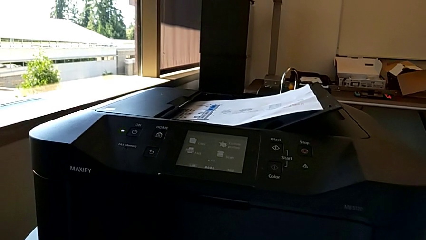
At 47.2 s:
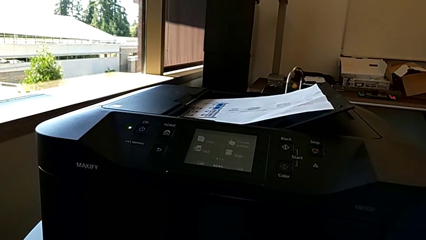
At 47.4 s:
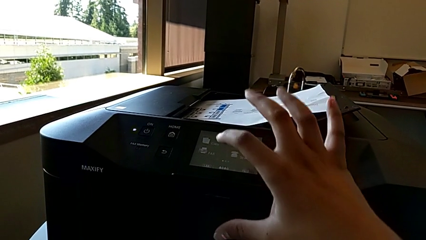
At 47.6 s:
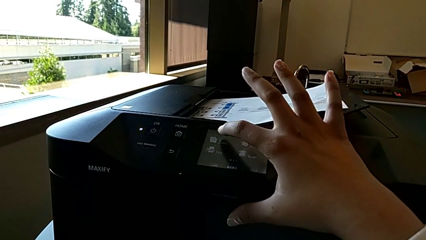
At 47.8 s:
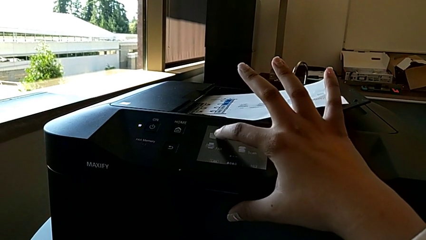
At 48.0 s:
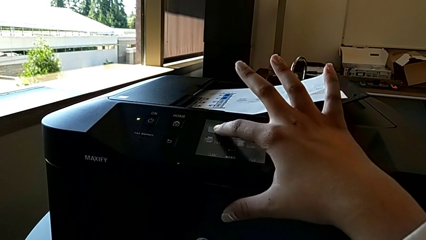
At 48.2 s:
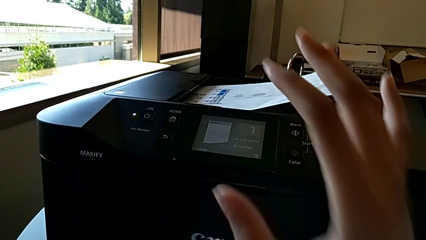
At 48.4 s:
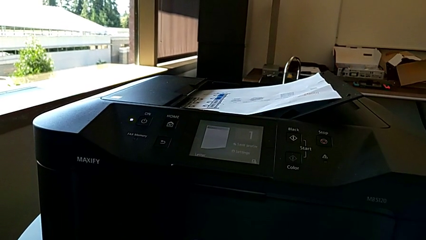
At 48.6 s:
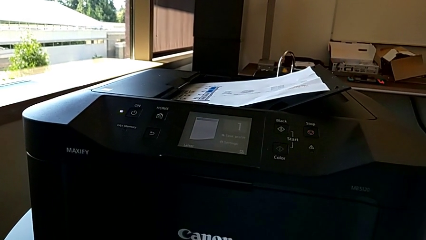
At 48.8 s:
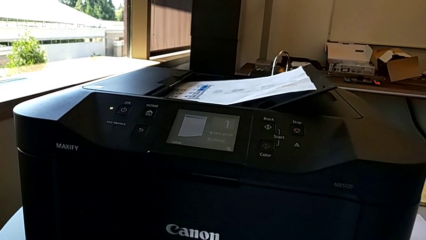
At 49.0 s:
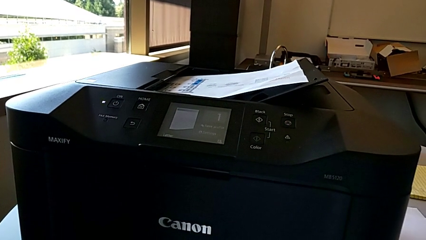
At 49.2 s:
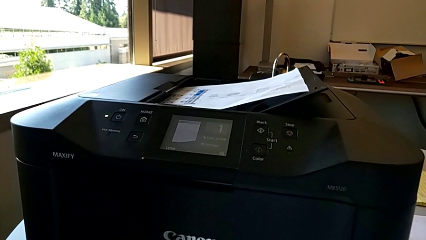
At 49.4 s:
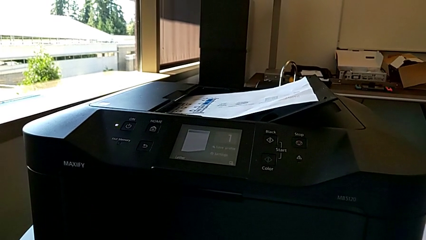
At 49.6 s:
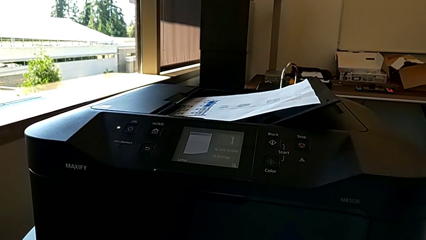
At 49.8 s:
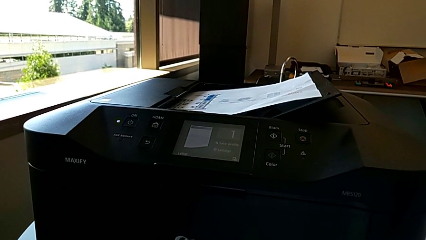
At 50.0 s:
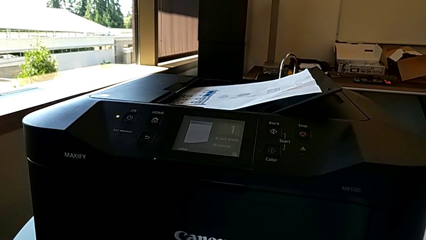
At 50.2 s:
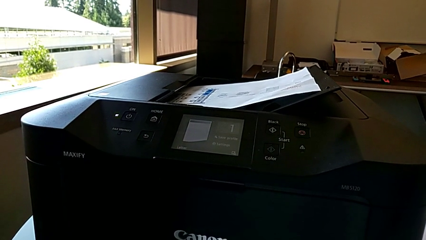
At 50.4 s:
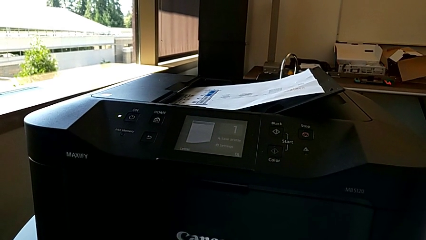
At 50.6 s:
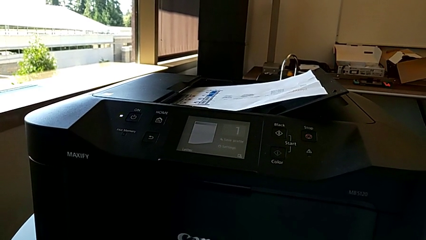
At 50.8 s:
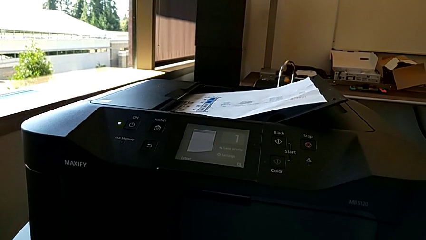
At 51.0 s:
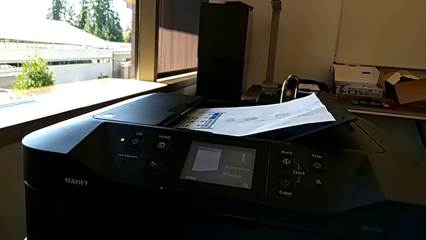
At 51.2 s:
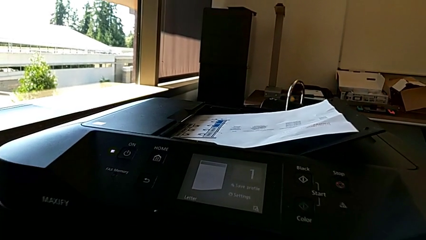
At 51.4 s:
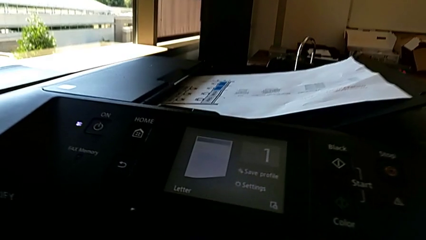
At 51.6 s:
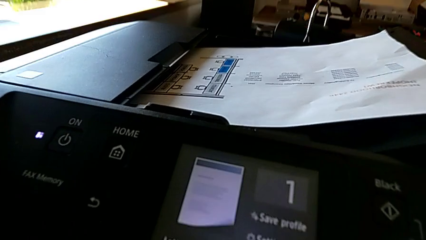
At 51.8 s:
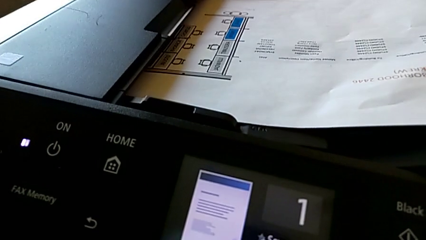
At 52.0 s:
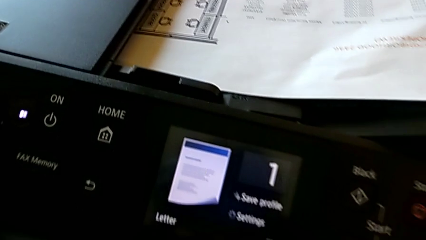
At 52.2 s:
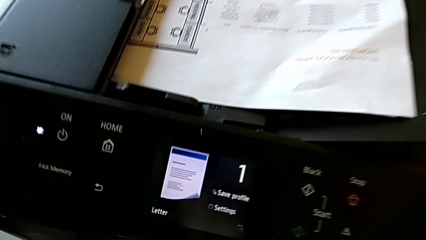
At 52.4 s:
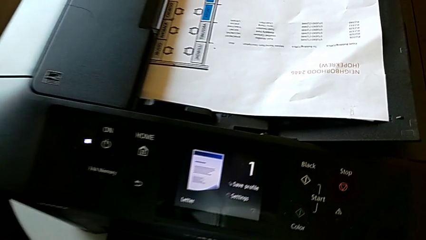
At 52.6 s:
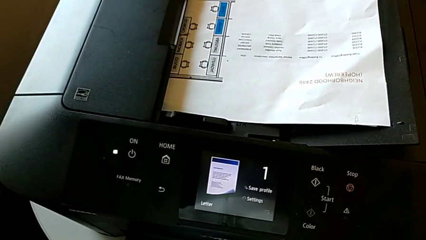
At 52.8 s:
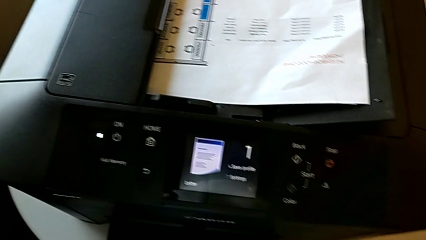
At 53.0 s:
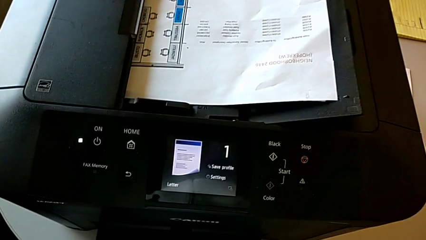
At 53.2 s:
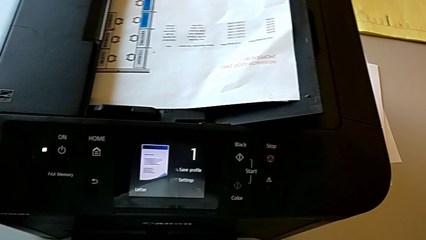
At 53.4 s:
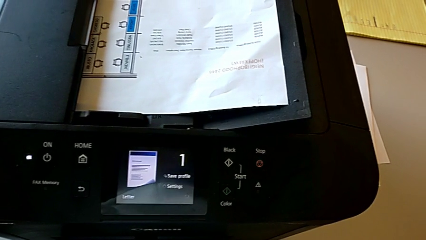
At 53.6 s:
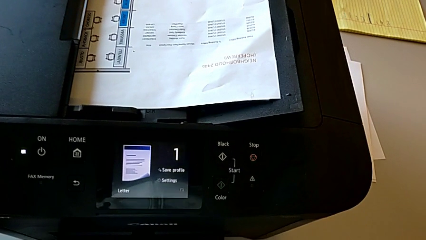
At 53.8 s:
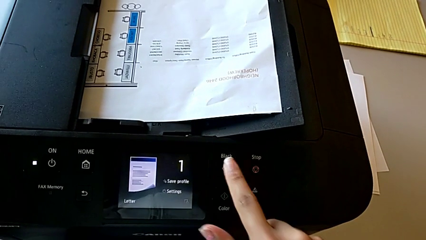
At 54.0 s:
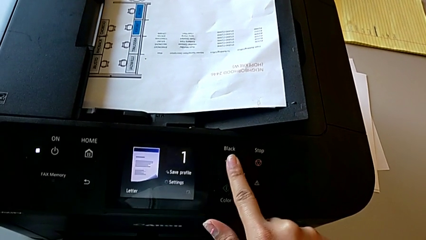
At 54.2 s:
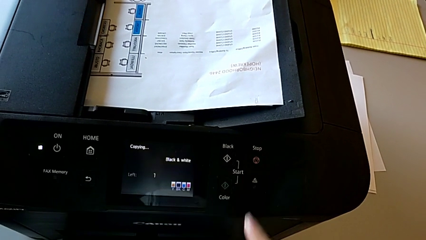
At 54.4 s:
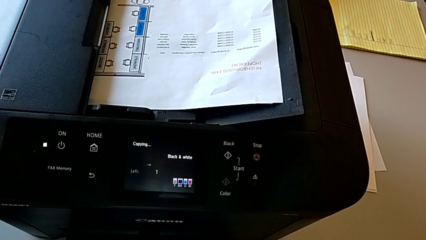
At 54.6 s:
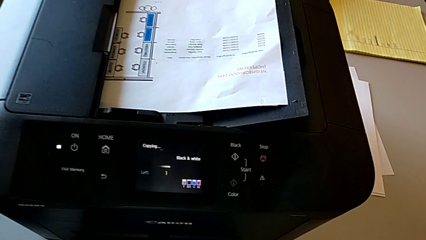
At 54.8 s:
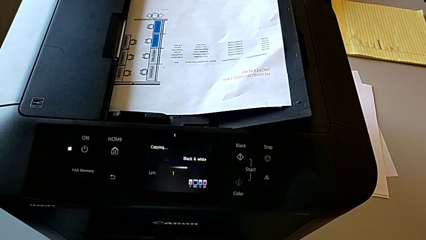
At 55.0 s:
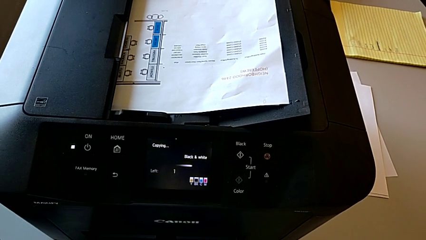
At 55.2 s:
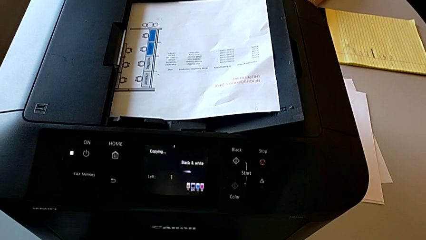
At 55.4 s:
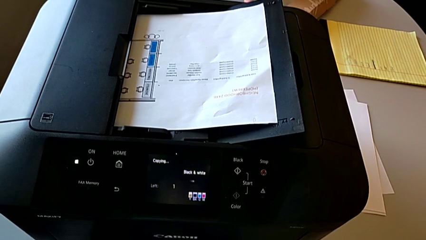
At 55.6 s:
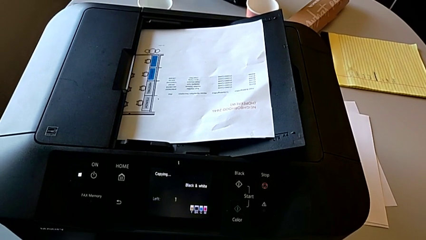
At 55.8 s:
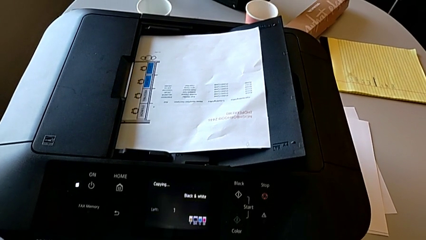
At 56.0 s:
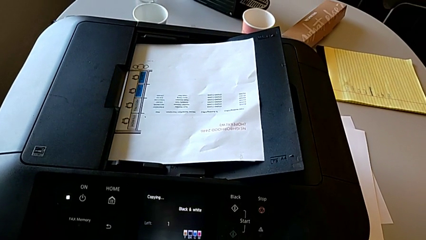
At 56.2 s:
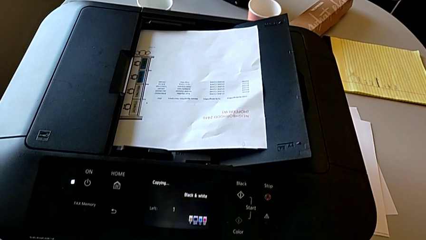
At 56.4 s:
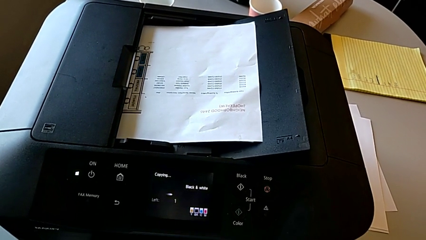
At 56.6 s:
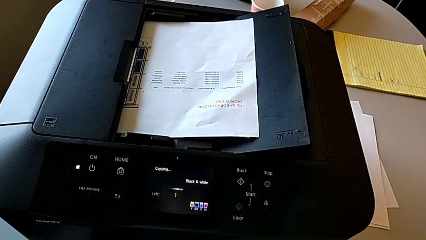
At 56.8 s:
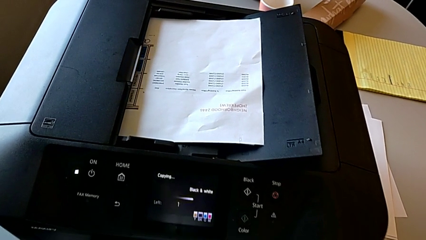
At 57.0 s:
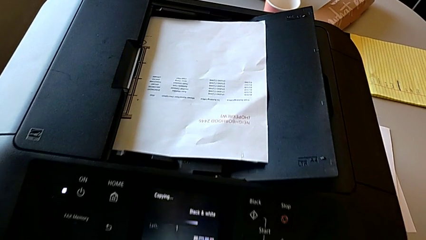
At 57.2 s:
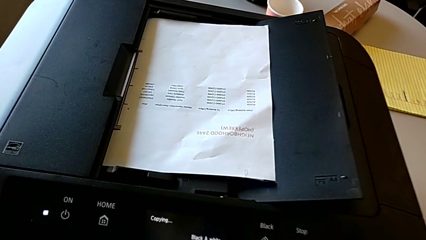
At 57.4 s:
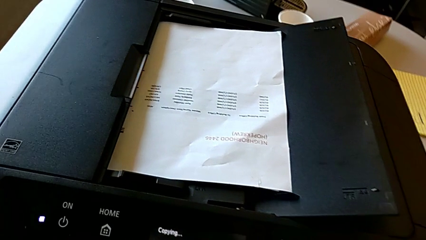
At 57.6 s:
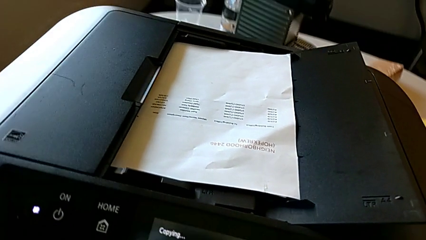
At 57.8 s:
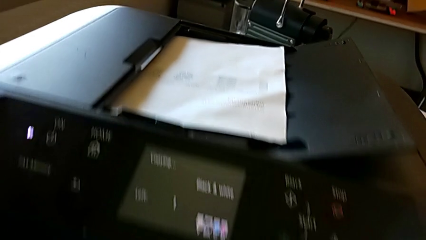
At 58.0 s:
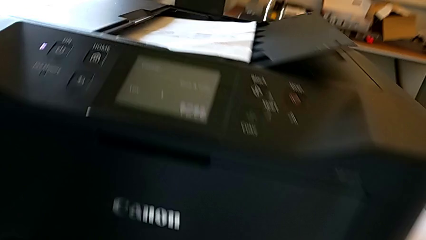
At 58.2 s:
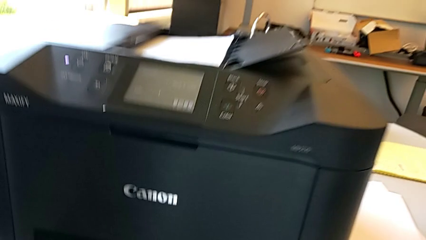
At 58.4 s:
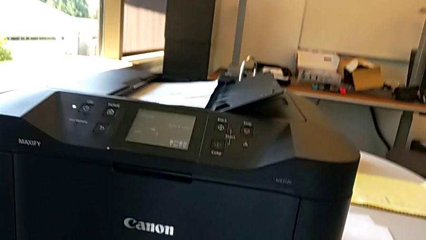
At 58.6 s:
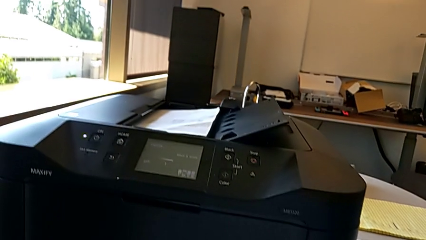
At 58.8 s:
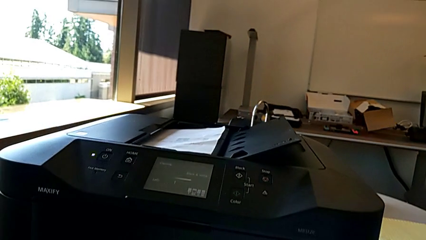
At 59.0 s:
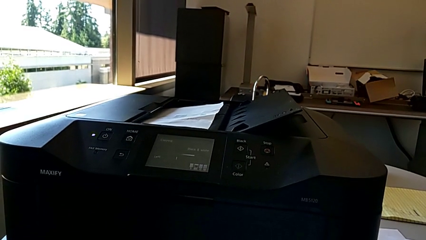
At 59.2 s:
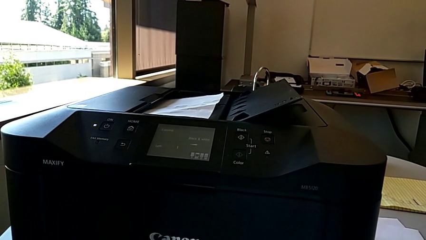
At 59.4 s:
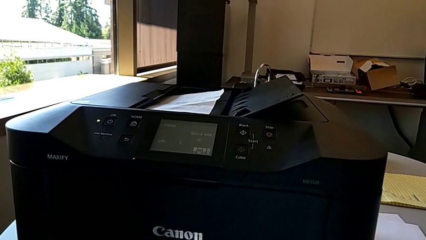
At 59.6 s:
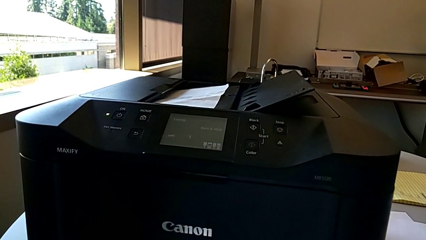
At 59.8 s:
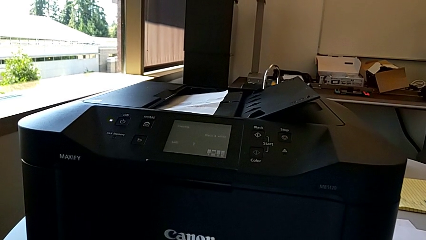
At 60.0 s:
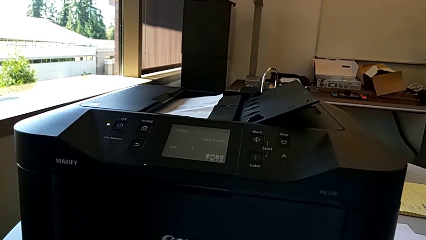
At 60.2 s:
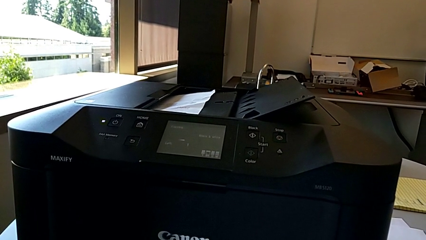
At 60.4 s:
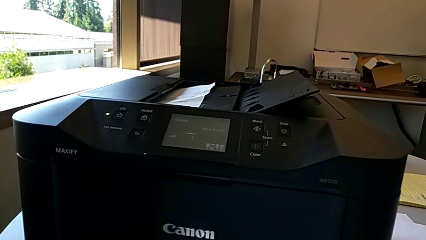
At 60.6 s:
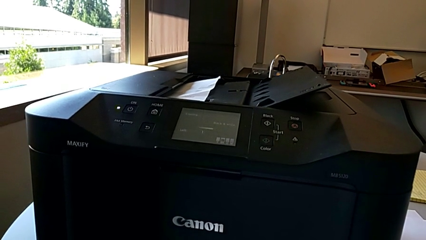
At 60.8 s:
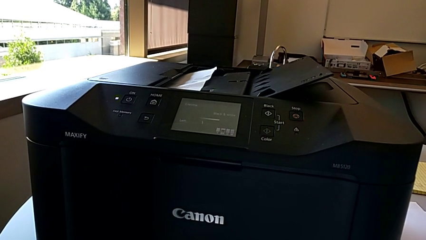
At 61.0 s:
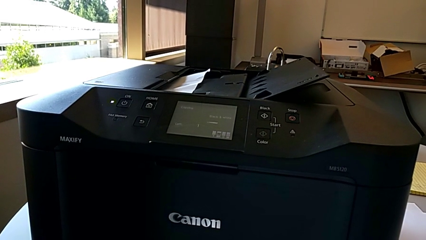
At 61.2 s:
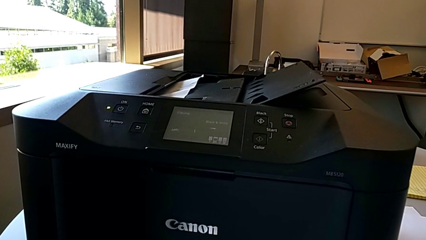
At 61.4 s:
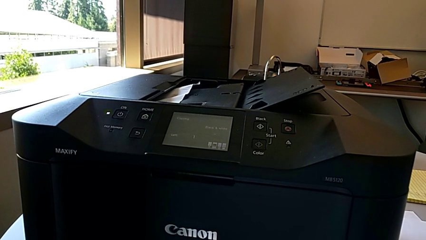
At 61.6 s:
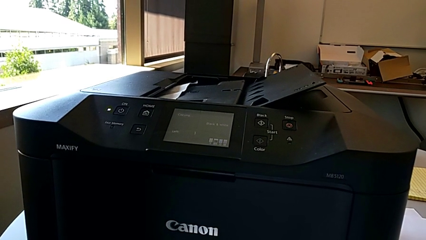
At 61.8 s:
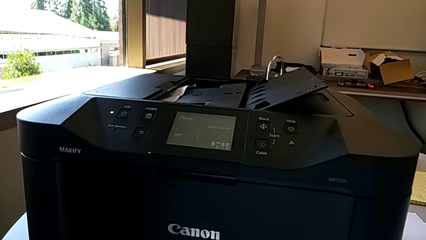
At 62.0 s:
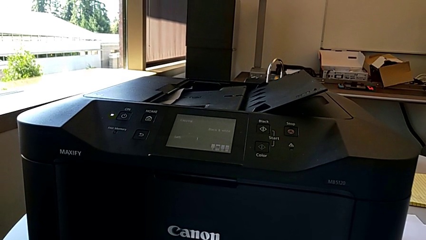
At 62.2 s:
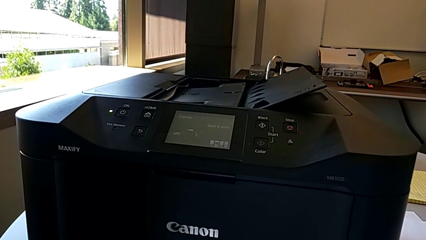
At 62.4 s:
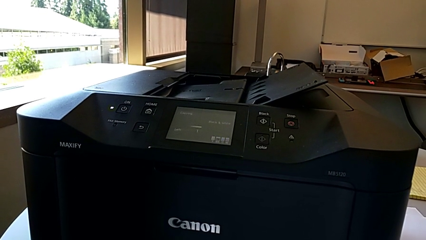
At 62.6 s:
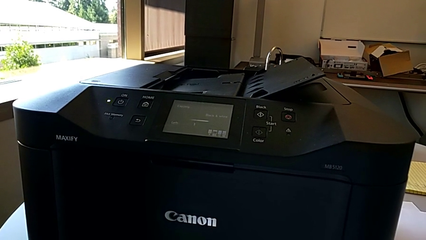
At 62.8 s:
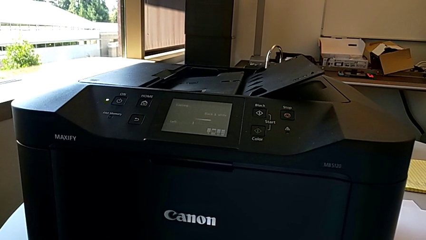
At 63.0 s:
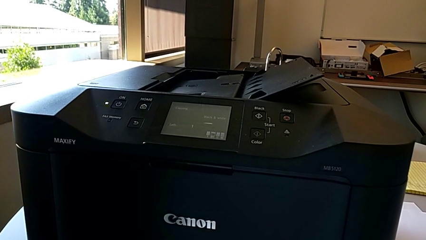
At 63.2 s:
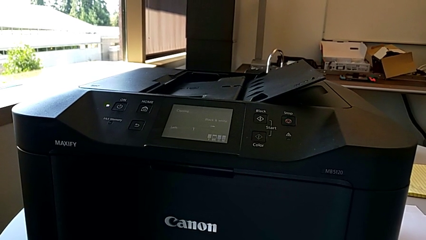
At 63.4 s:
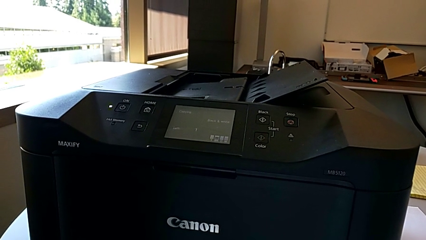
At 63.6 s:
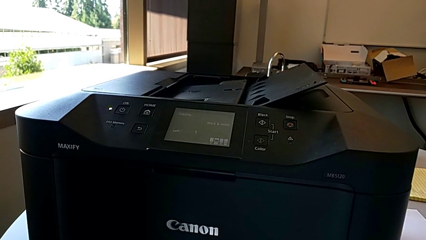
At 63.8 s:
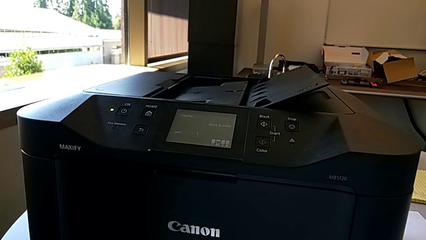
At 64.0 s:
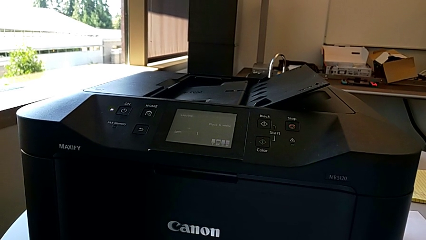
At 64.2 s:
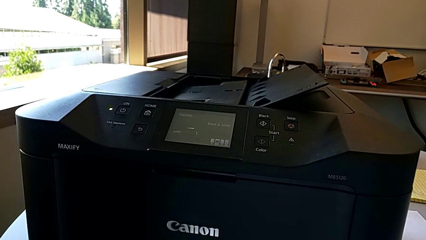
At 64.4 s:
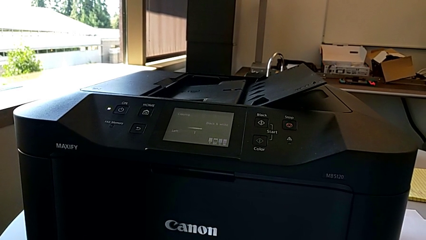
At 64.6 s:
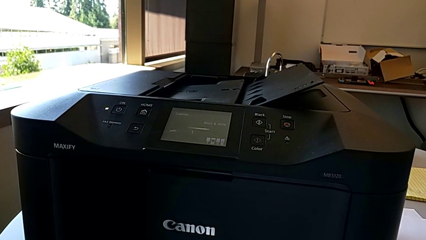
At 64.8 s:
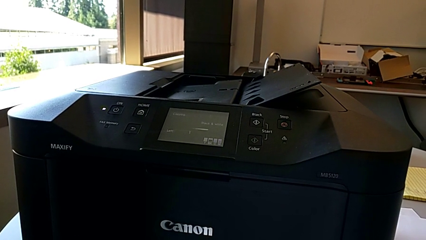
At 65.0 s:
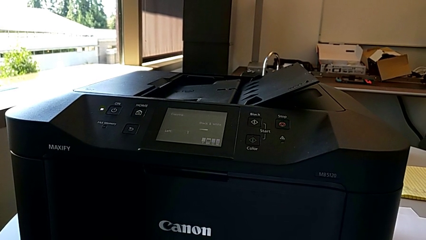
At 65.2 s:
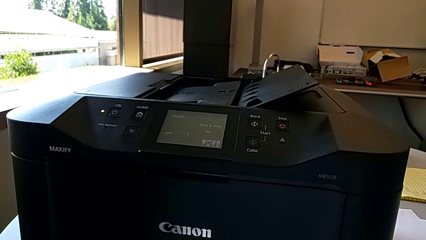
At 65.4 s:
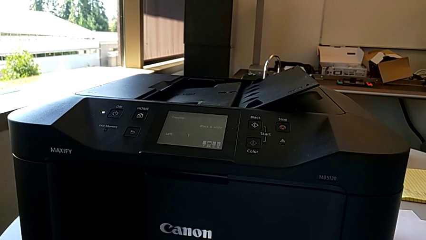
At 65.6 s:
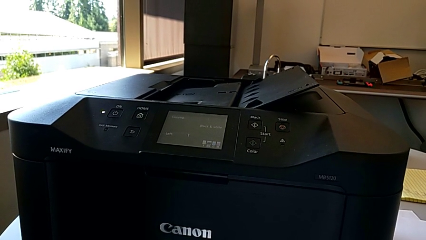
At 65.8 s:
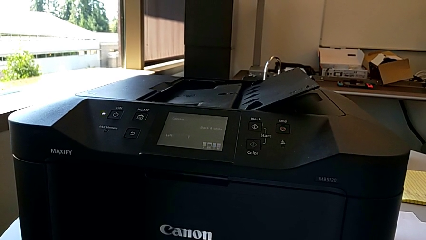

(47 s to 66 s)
The camera wearer is creating a black and white copy. They tap the touch screen, inspect the printer and press the button.
